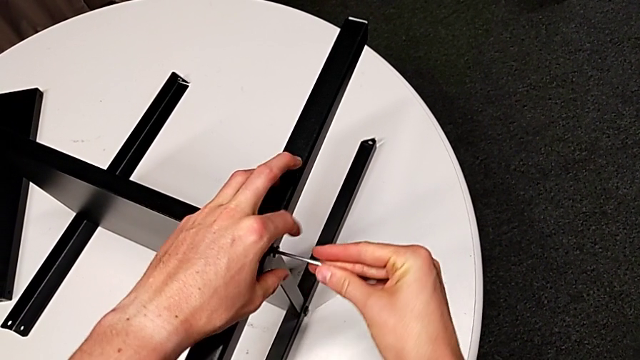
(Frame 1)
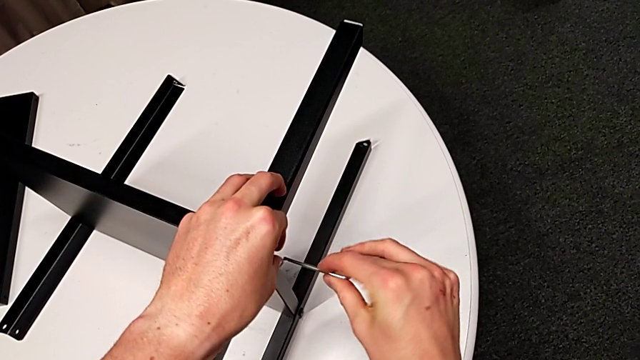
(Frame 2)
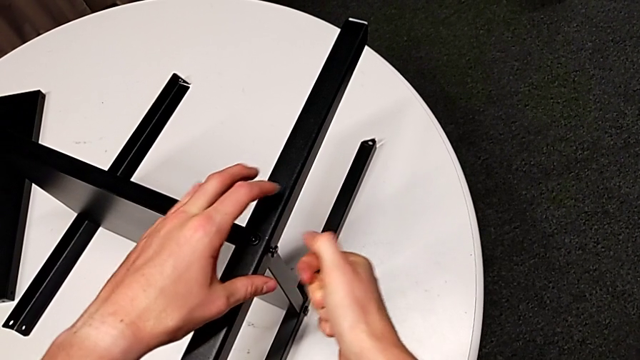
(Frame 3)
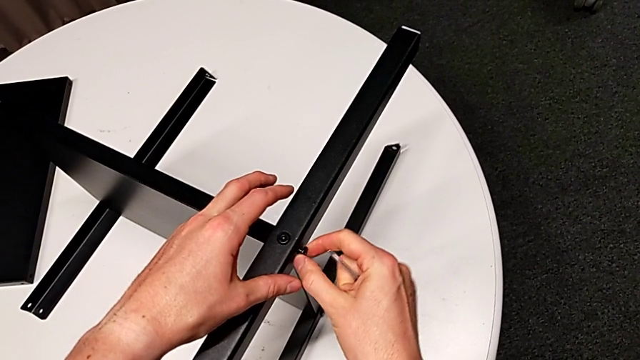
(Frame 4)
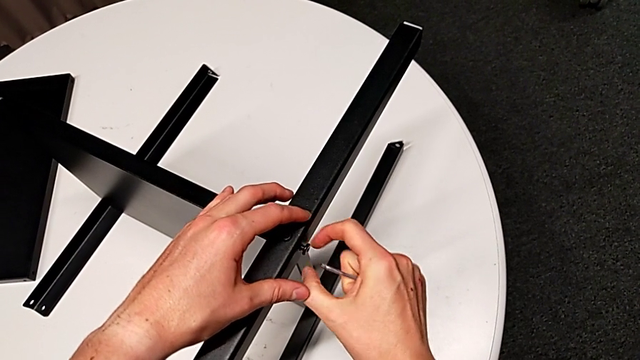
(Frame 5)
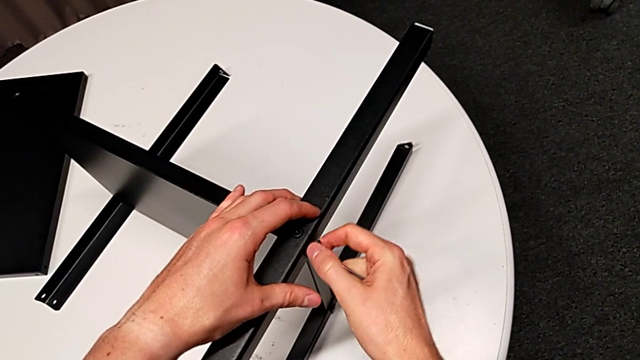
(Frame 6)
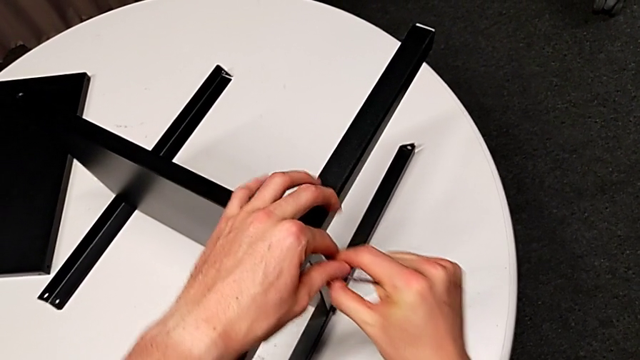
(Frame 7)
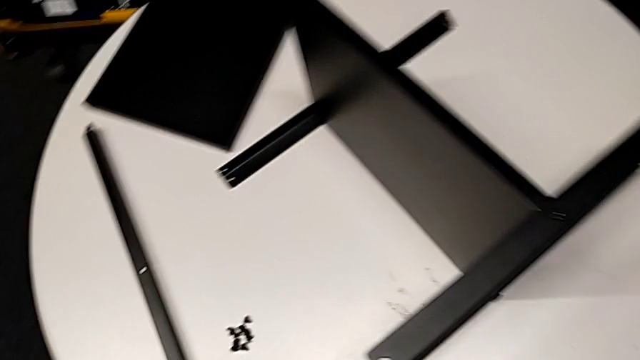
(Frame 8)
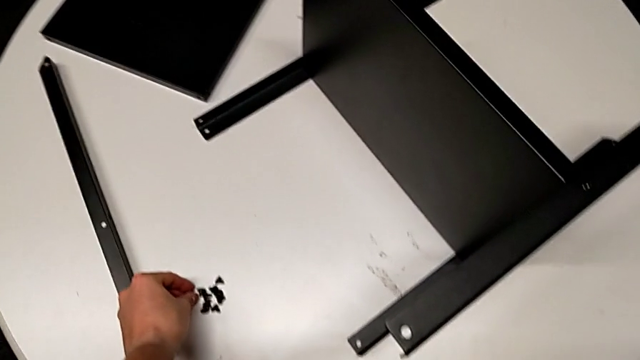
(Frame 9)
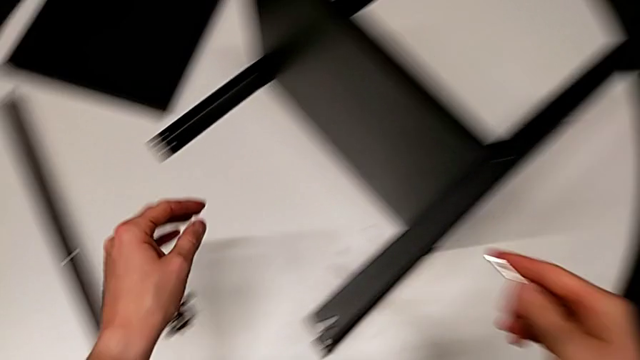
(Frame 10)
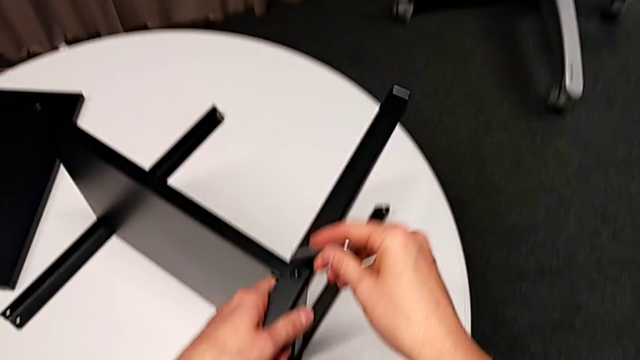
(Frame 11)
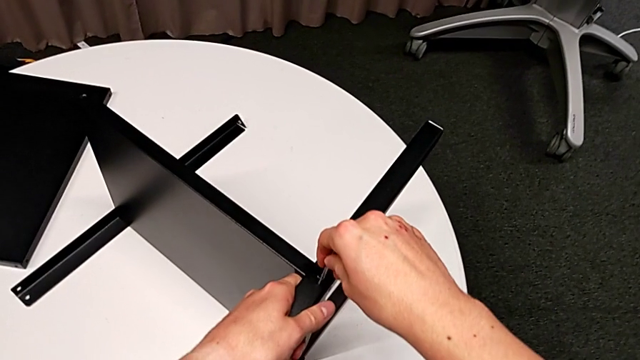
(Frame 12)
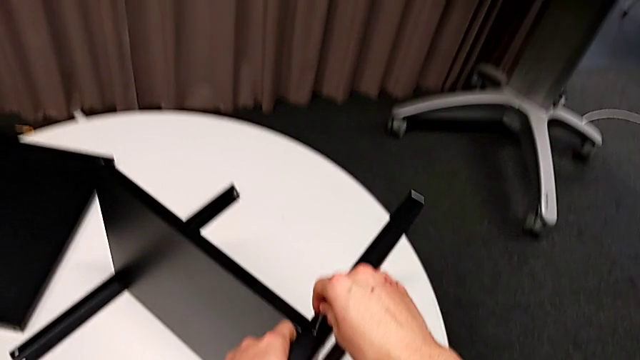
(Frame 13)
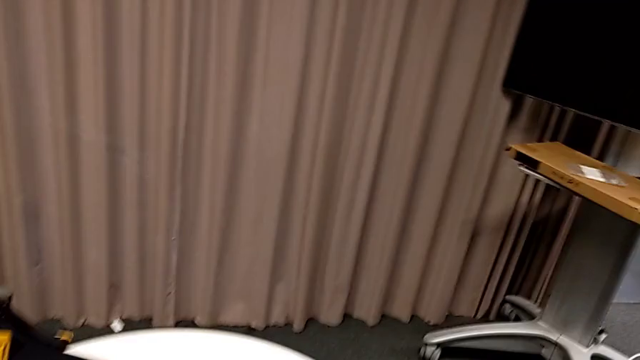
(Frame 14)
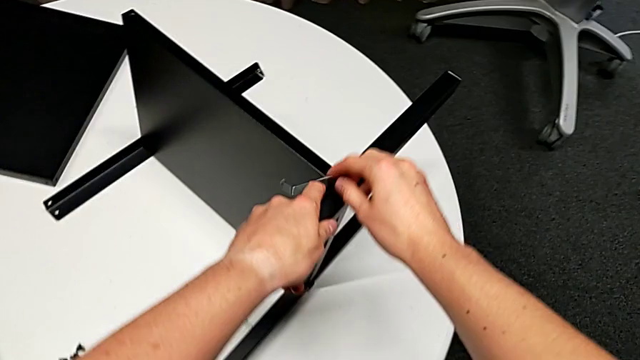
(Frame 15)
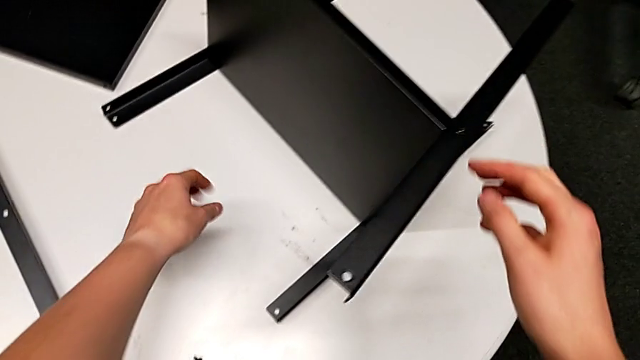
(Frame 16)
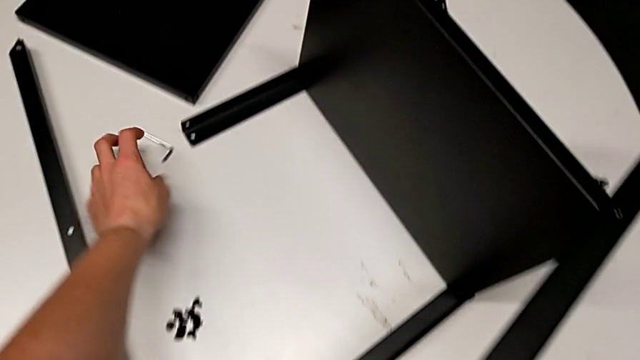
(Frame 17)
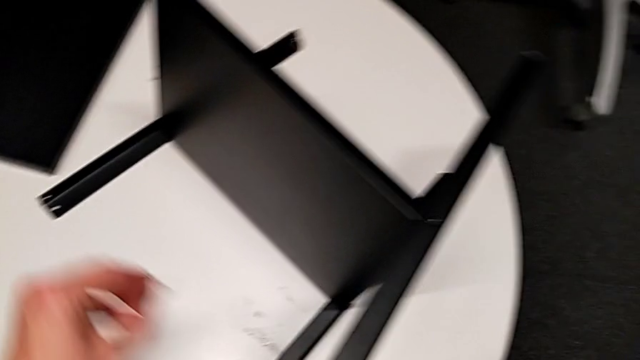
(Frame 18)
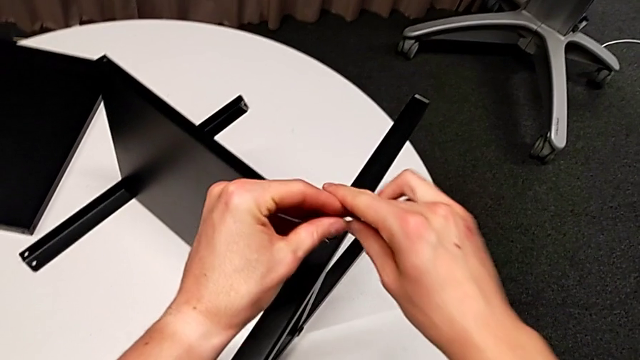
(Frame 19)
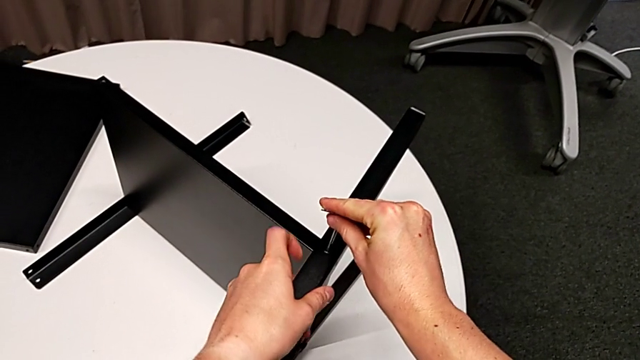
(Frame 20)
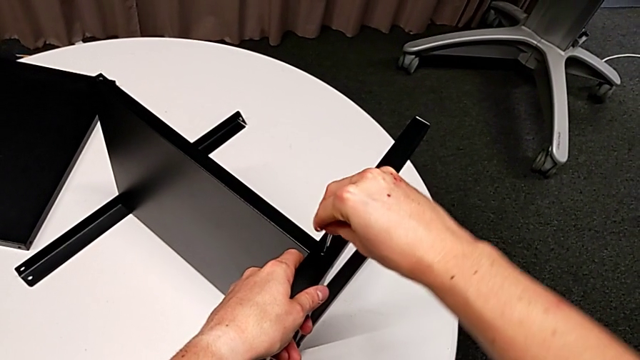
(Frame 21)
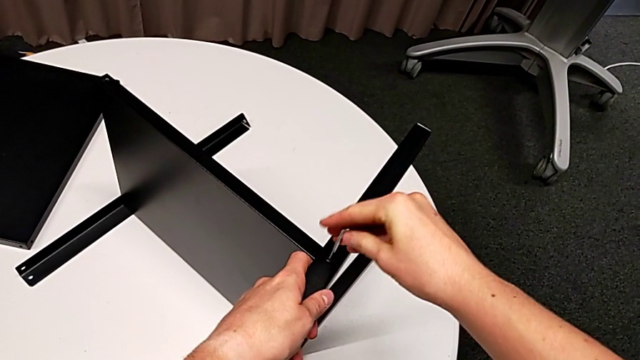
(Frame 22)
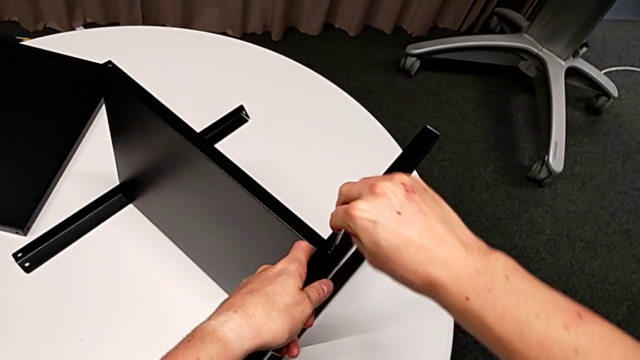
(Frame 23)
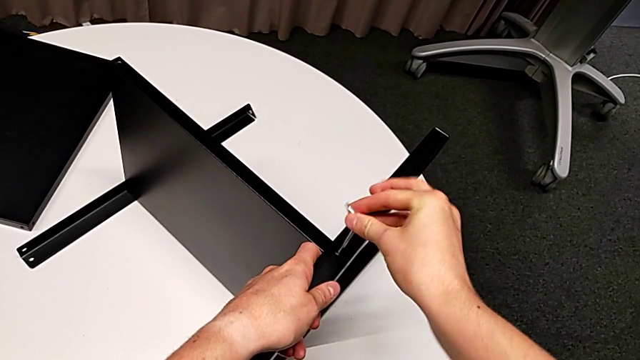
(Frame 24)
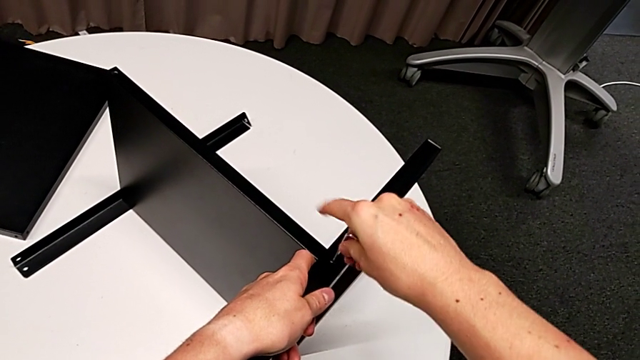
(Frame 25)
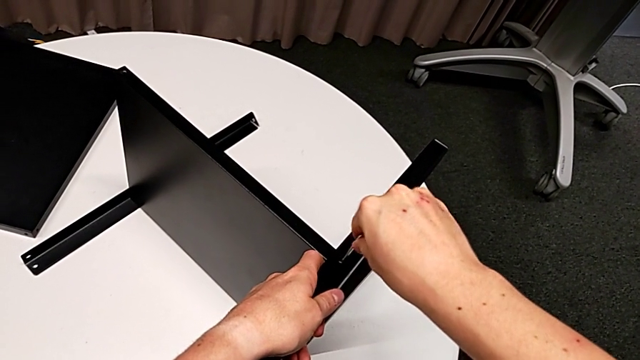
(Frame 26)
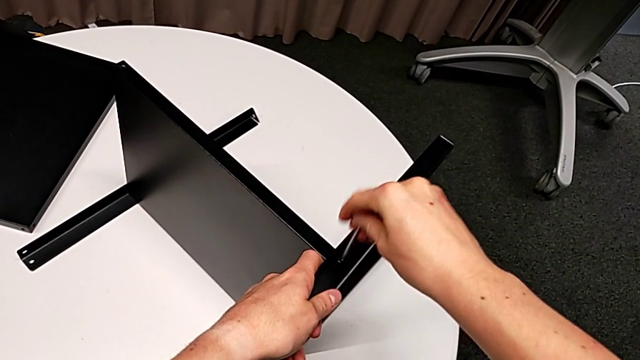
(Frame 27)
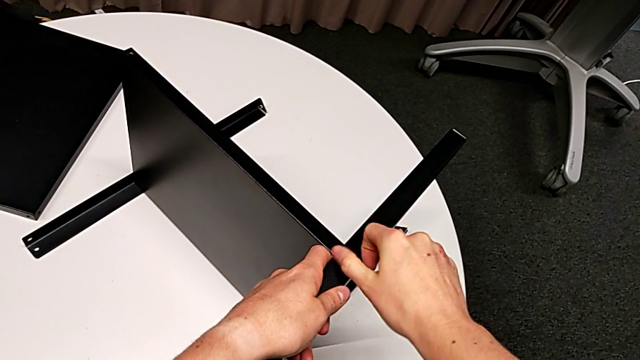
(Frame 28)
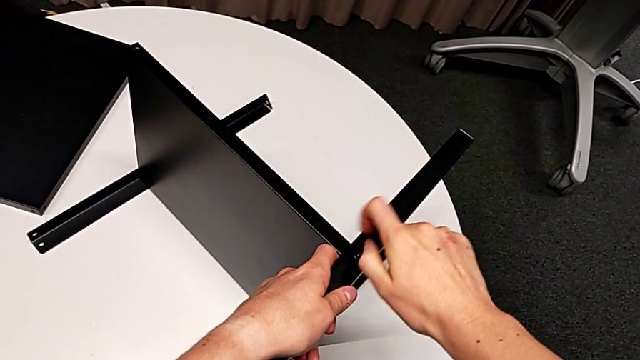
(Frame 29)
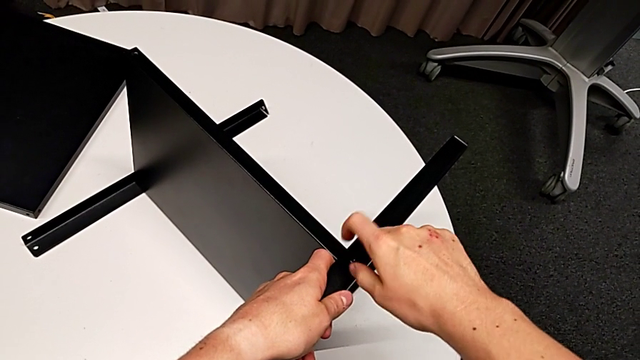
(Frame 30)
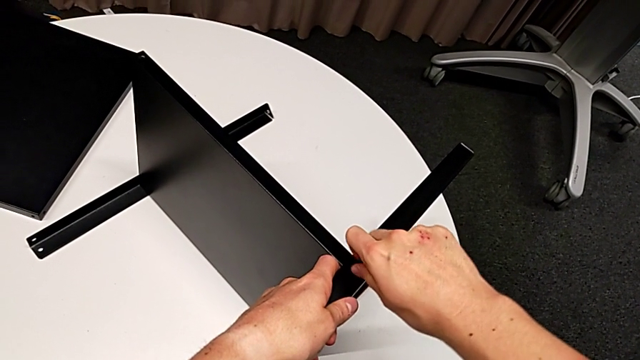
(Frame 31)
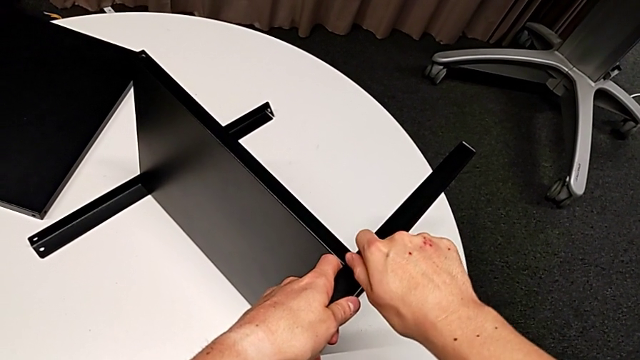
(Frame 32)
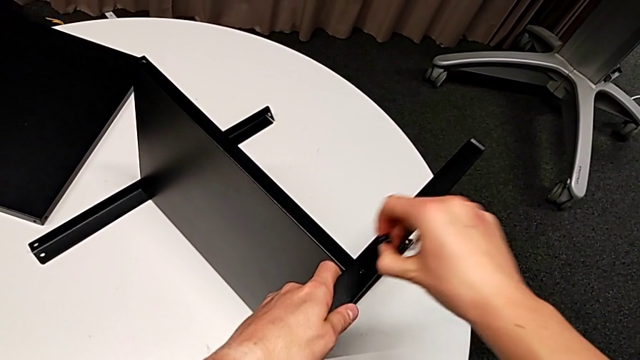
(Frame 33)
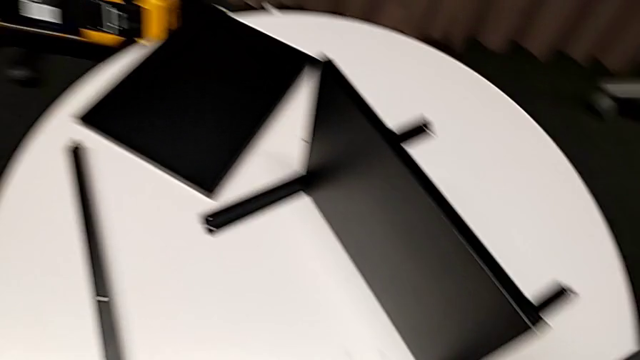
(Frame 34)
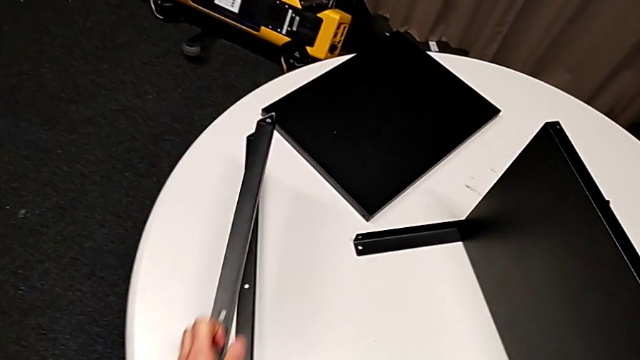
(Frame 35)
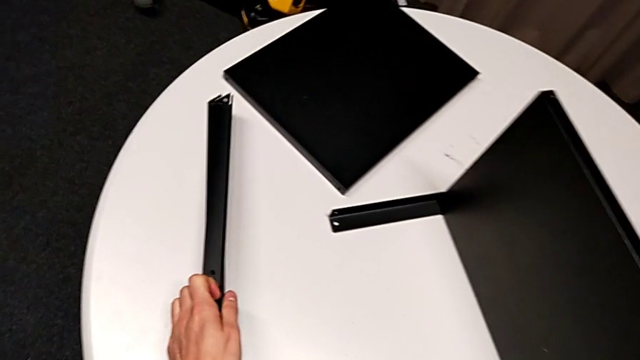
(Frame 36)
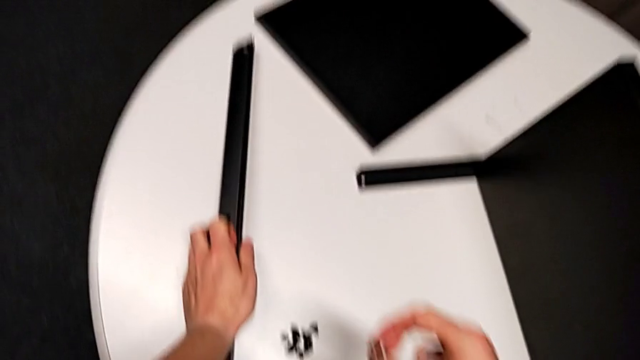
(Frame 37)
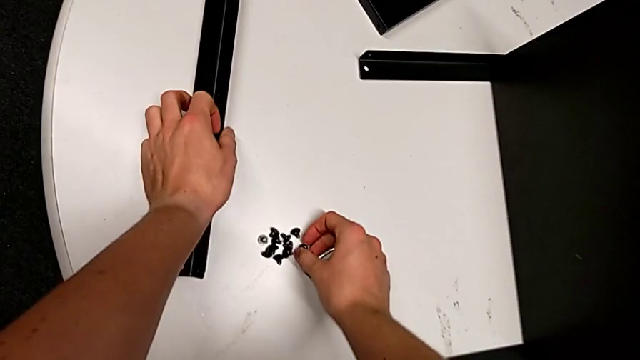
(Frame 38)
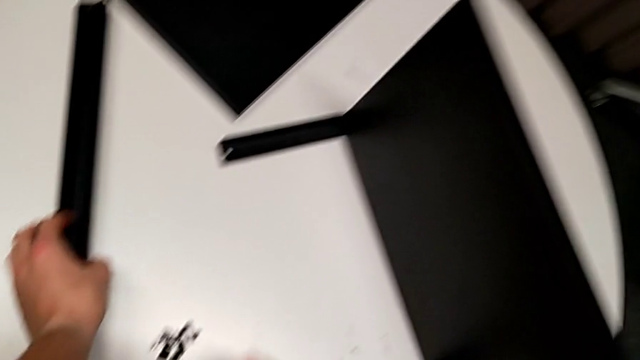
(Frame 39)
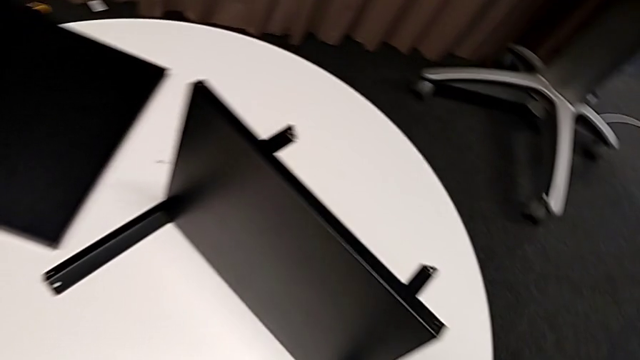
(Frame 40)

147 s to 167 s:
The camera wearer is disassembling the second leg of the furniture. They withdraw the Allen wrench, unscrew the hex socket head, disassemble it, place it, insert the Allen wrench, wrongly drop it, grab it twice, insert it, rotate it and withdraw it. They unscrew the hex socket head, disassemble it with the right hand, disassemble the leg with the left hand, place it and place the hex socket head.

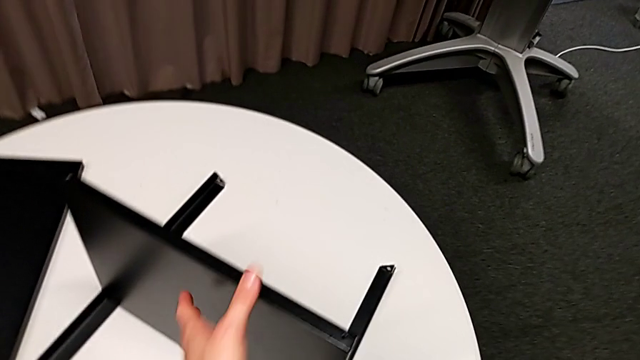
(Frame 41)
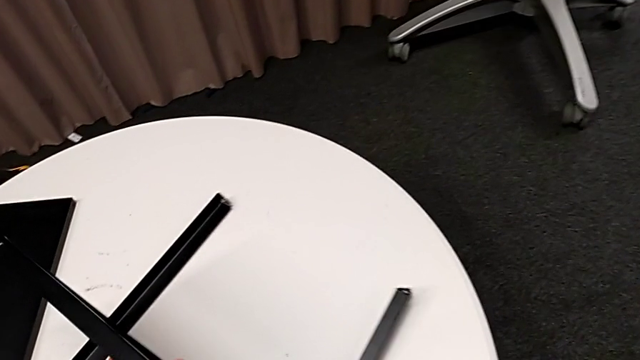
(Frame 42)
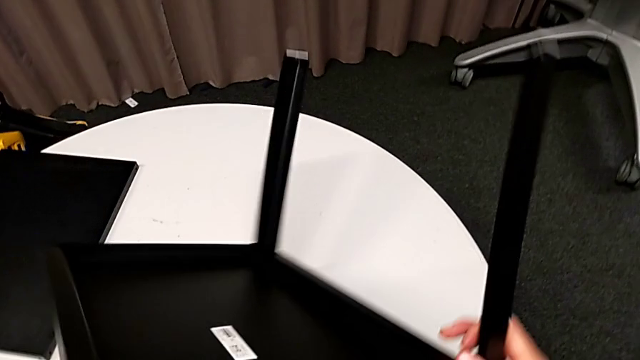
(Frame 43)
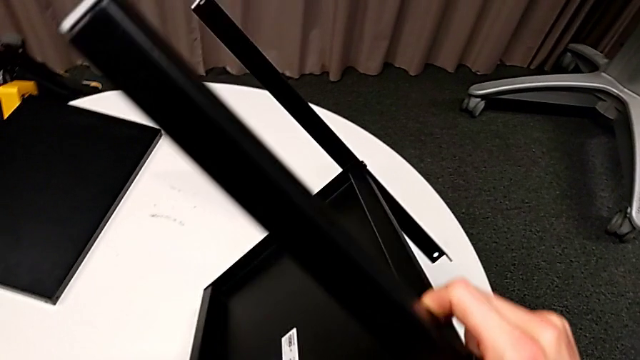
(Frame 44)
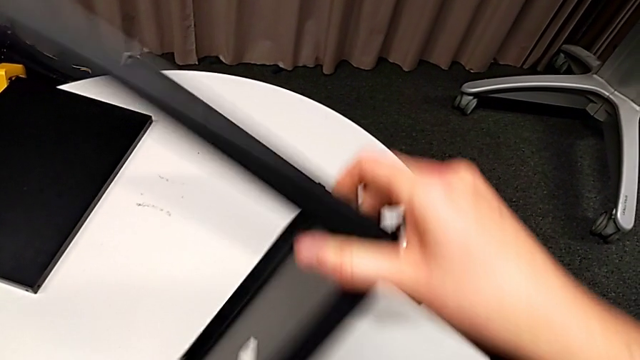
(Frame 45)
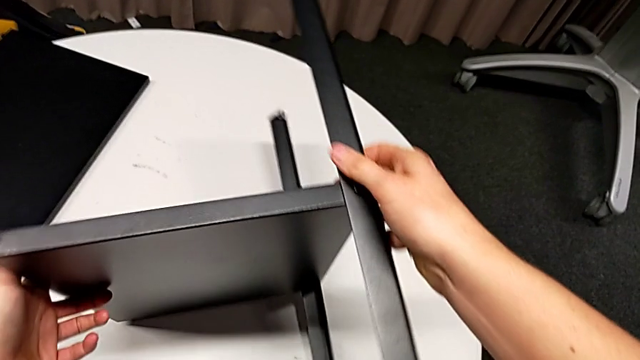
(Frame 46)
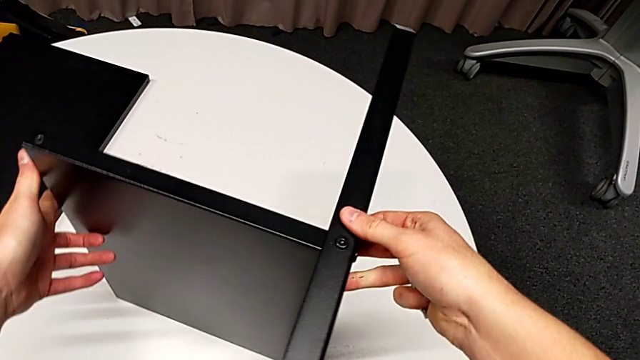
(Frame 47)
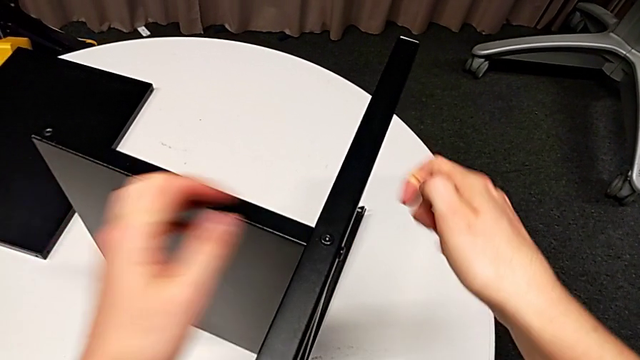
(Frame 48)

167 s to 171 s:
The camera wearer is disassembling the third leg of the furniture. They rotate the nightstand.
